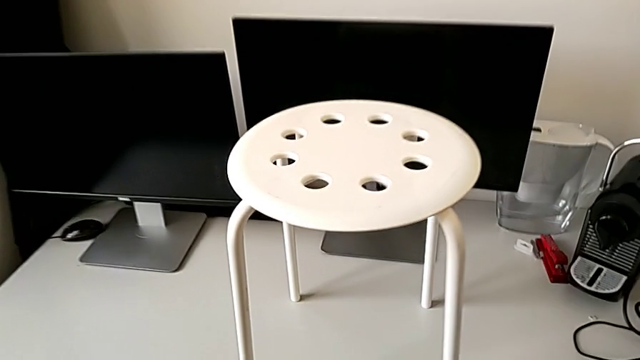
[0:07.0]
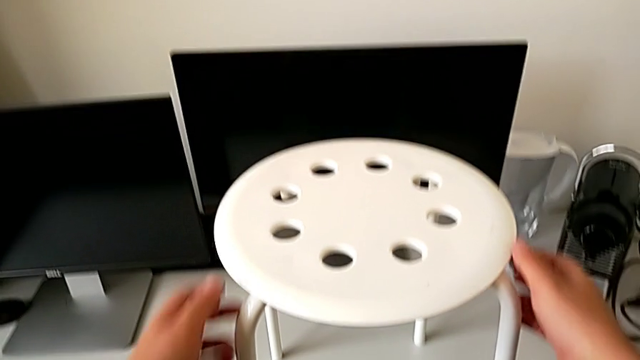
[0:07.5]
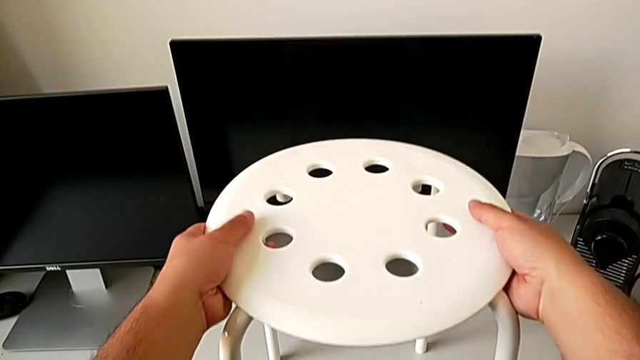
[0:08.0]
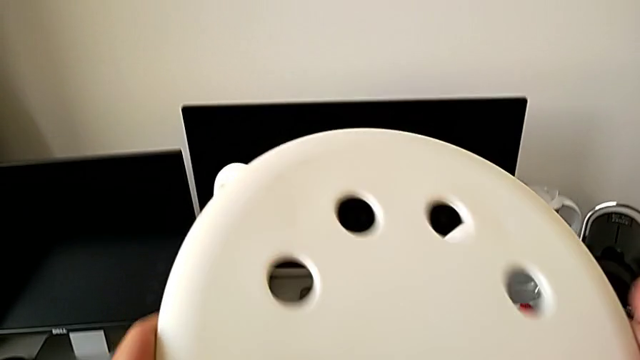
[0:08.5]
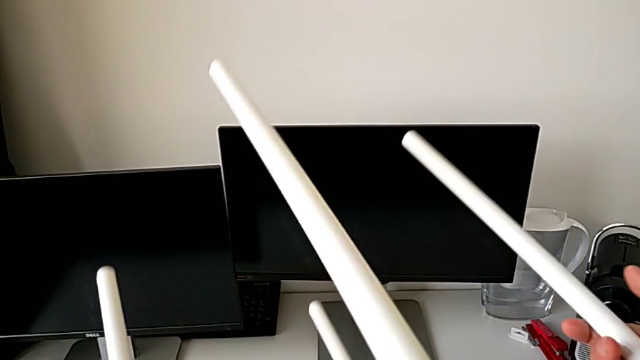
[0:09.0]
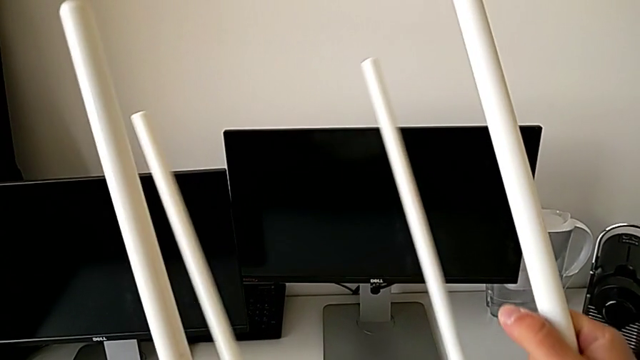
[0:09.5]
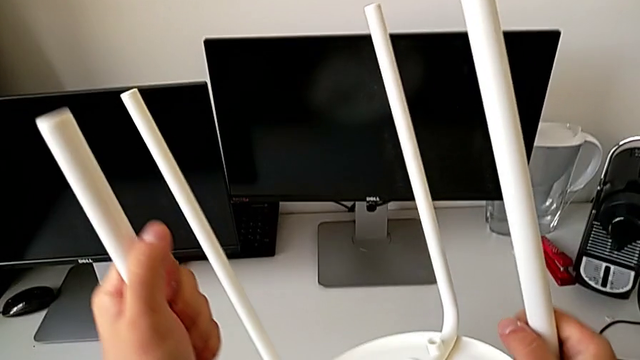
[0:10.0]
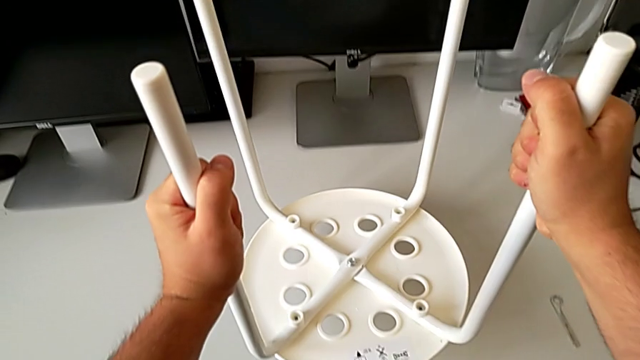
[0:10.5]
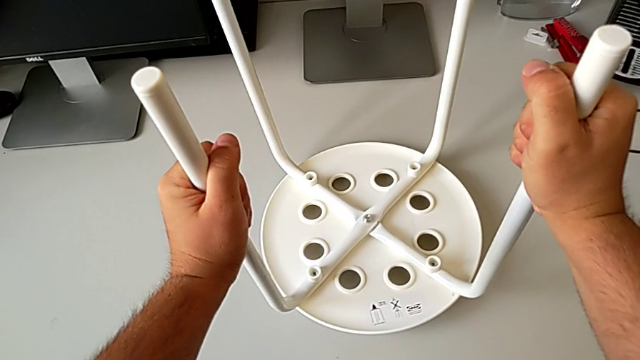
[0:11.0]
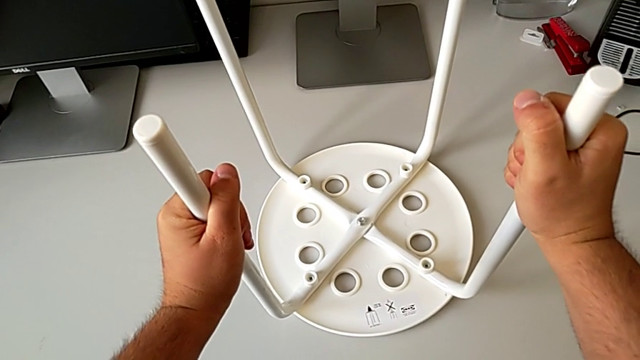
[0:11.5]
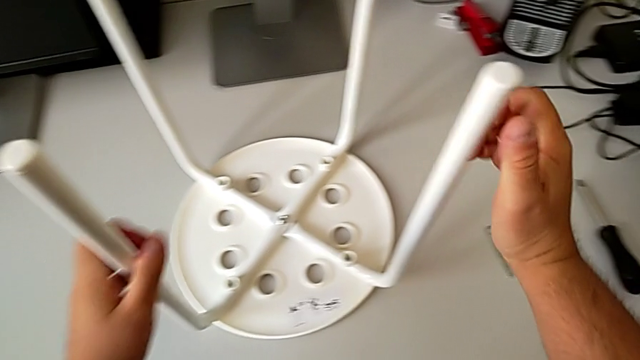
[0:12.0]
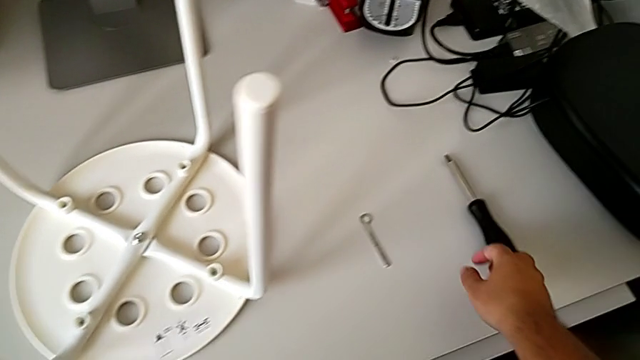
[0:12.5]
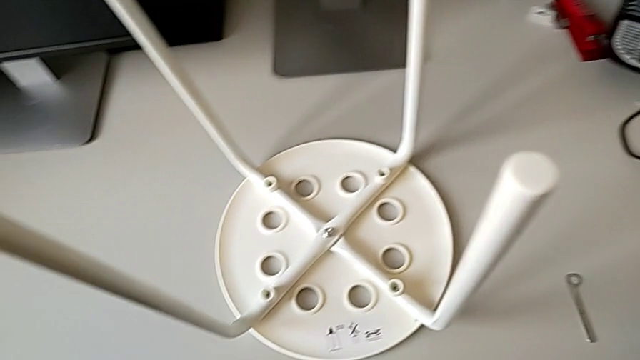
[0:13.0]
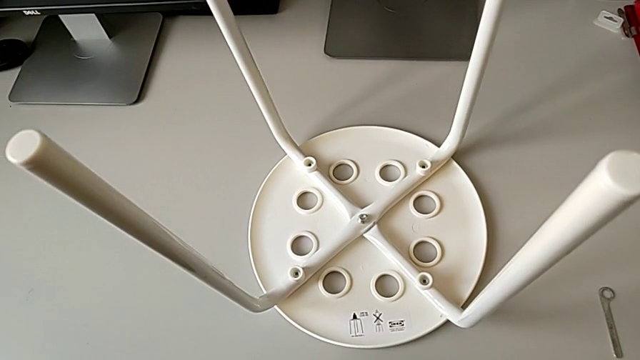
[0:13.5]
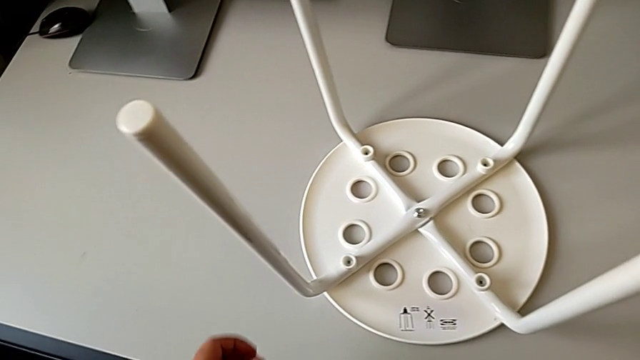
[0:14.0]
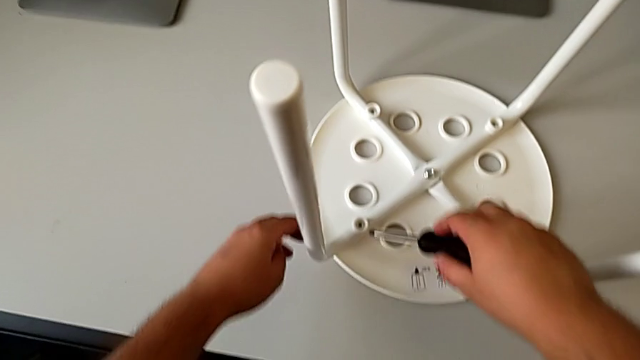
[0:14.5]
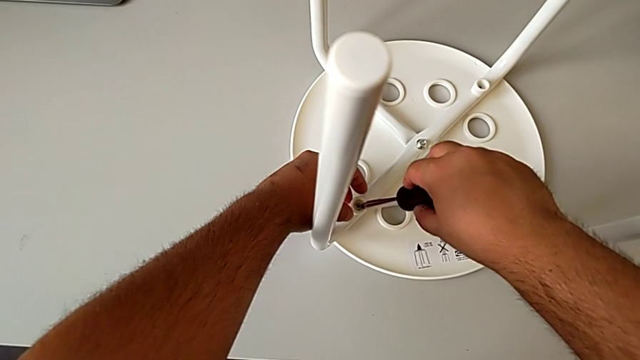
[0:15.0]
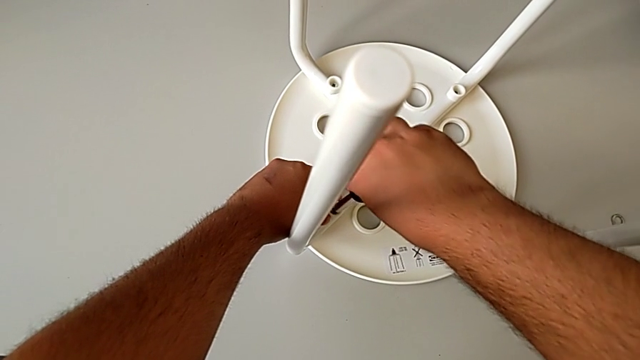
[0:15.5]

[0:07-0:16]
The camera wearer is unscrewing the first screw from the legs of the seat. They rotate the stool, place it, grab the screwdriver and insert it.

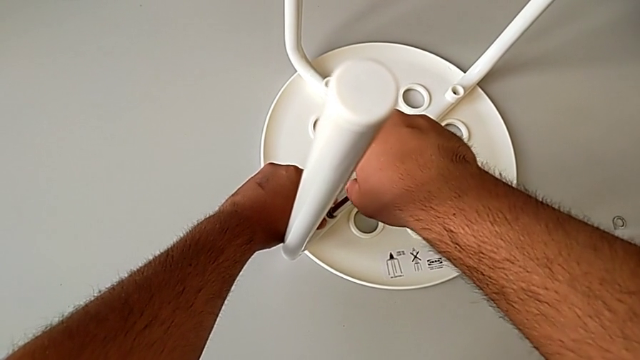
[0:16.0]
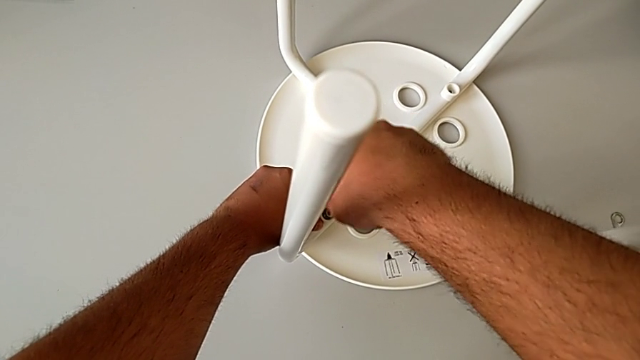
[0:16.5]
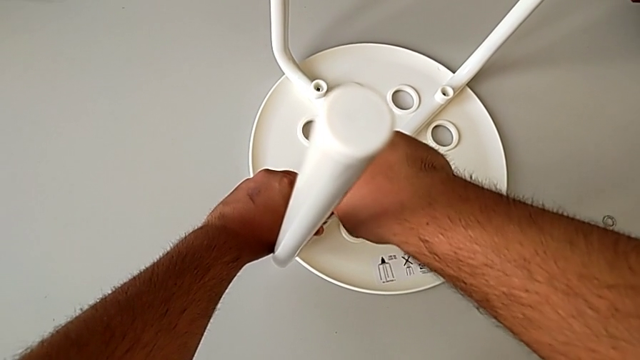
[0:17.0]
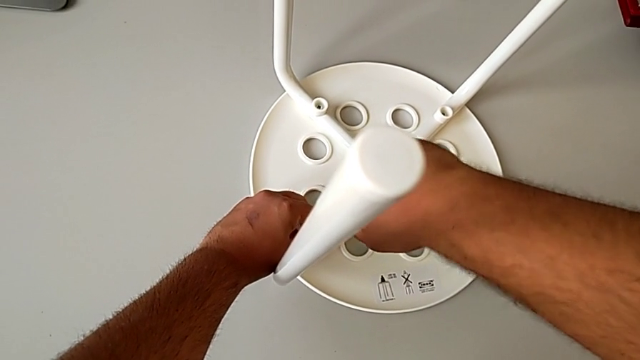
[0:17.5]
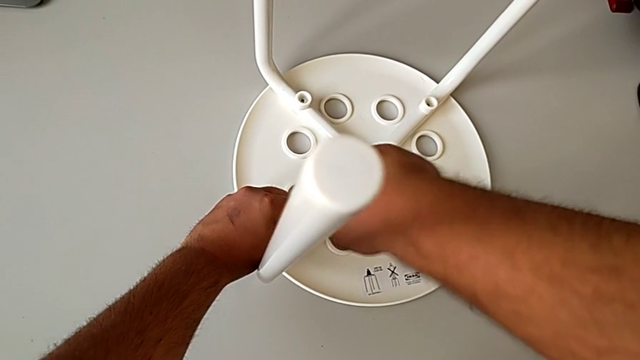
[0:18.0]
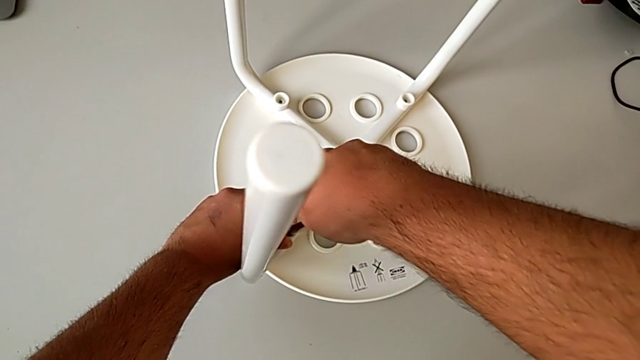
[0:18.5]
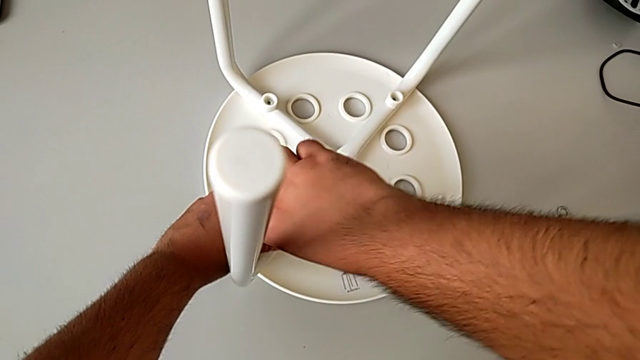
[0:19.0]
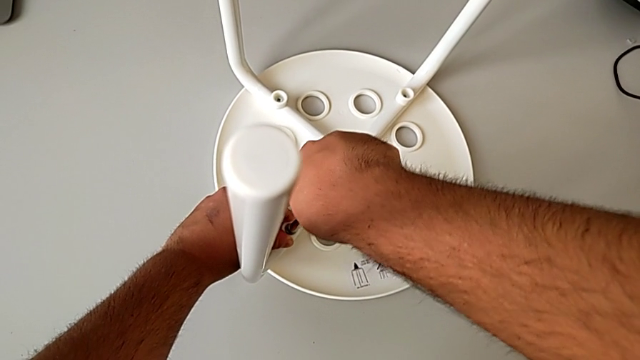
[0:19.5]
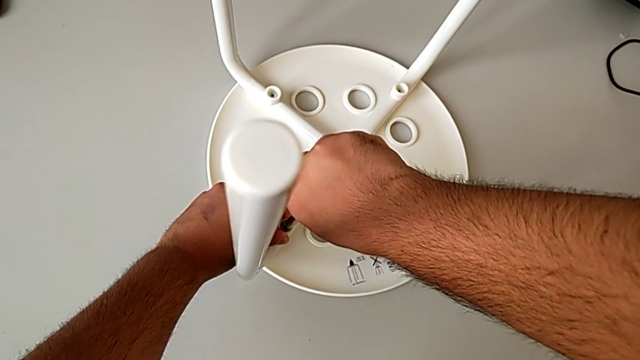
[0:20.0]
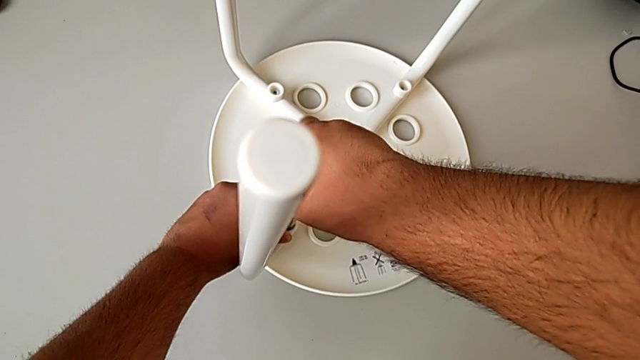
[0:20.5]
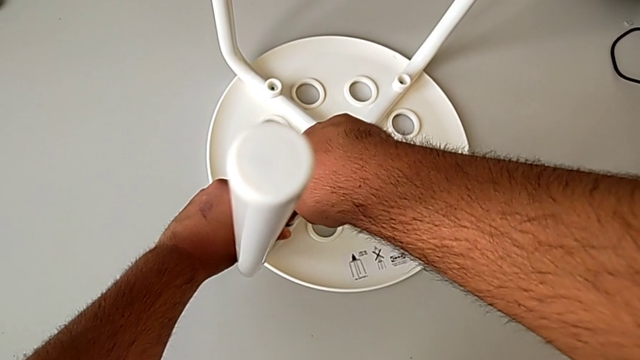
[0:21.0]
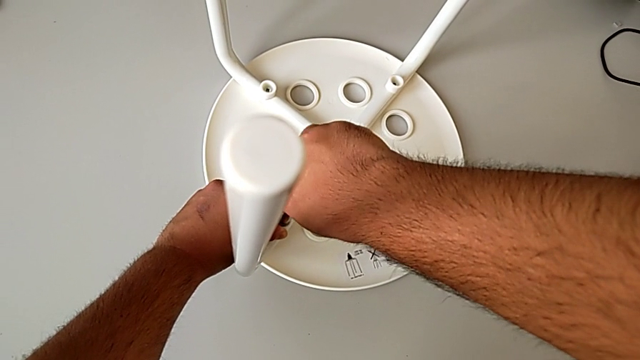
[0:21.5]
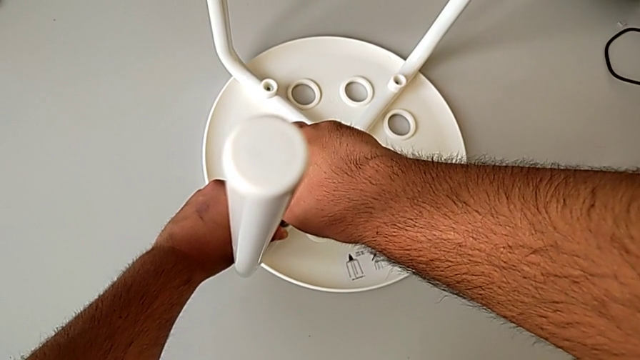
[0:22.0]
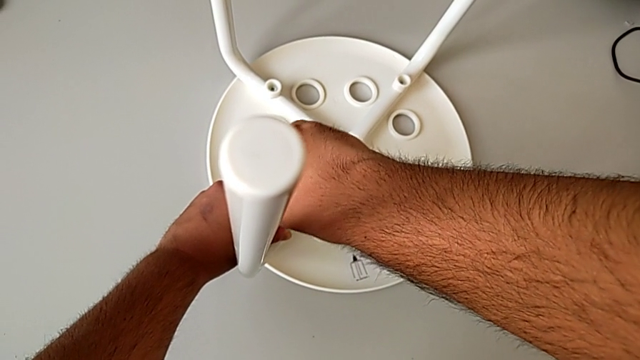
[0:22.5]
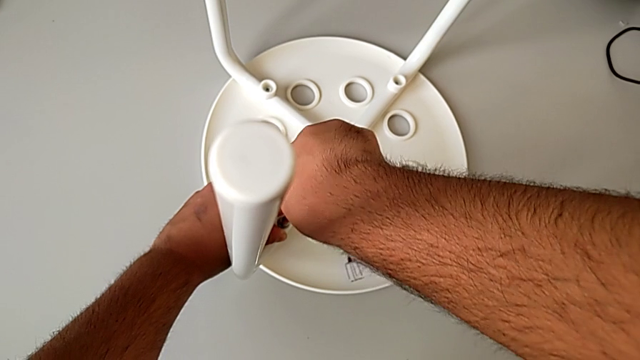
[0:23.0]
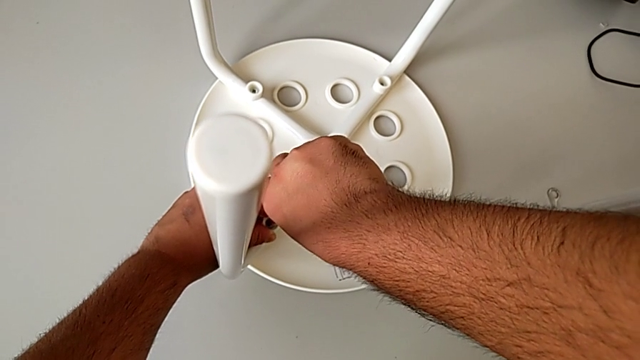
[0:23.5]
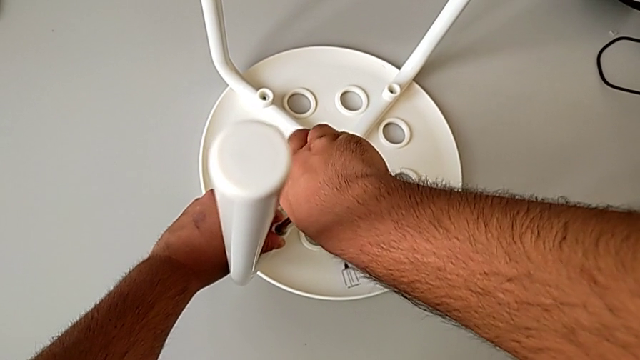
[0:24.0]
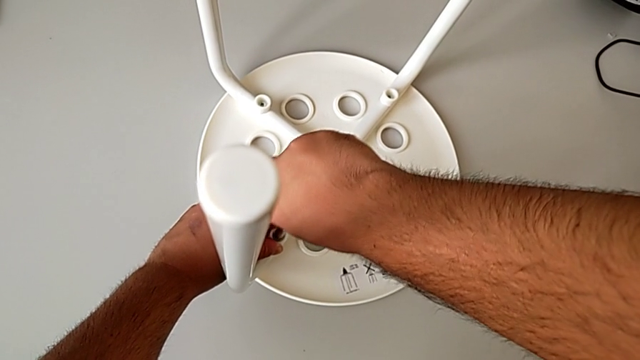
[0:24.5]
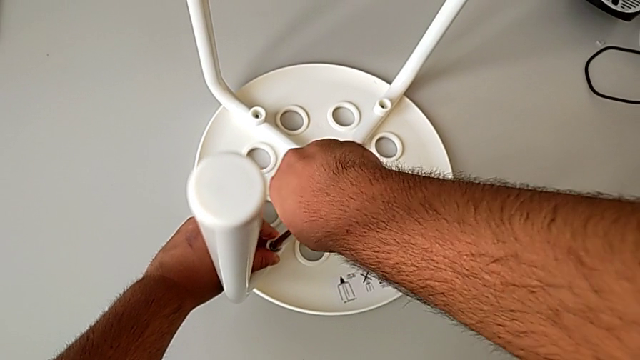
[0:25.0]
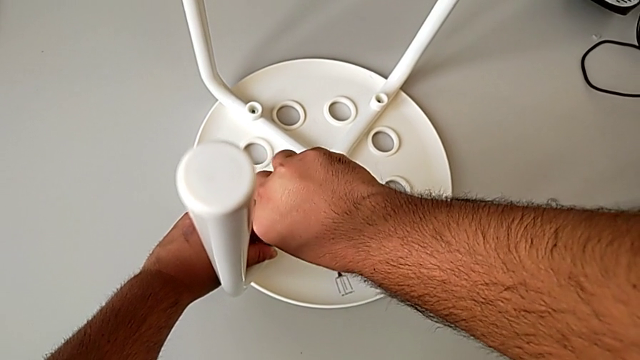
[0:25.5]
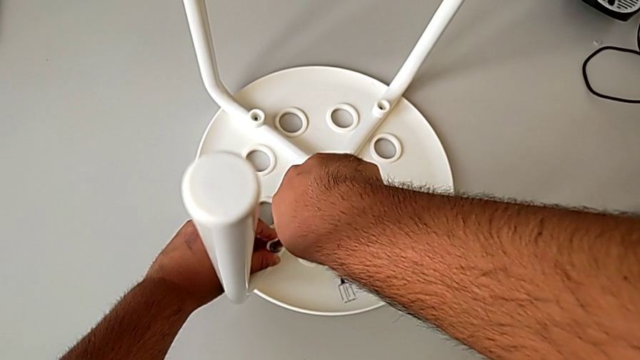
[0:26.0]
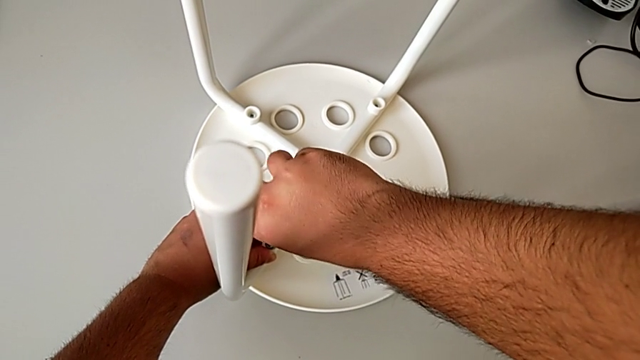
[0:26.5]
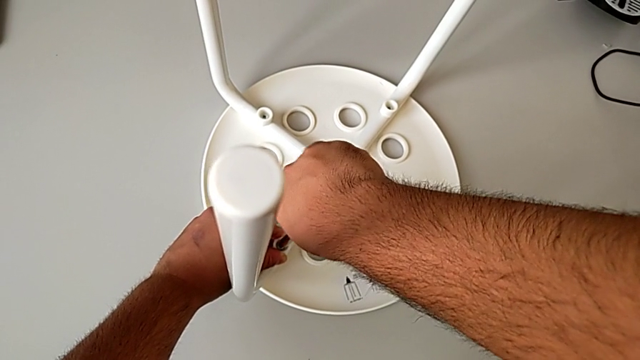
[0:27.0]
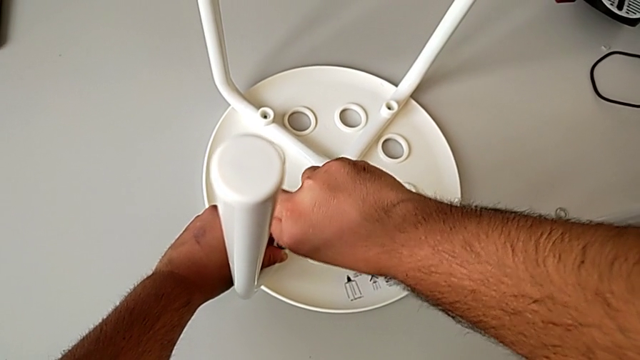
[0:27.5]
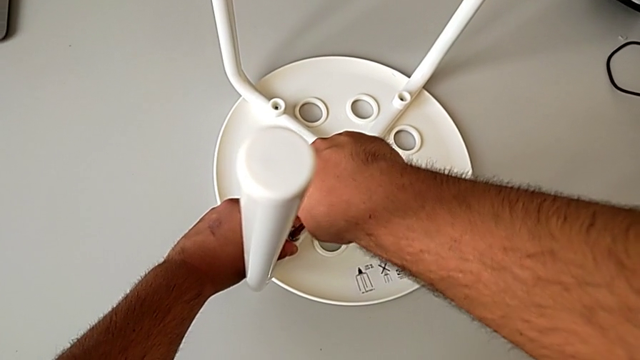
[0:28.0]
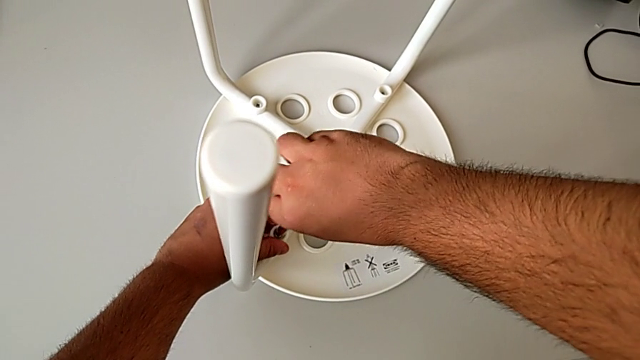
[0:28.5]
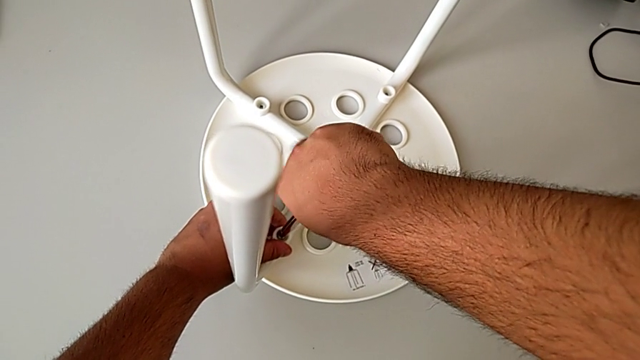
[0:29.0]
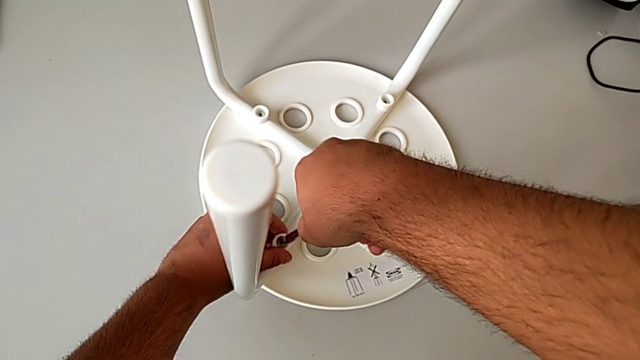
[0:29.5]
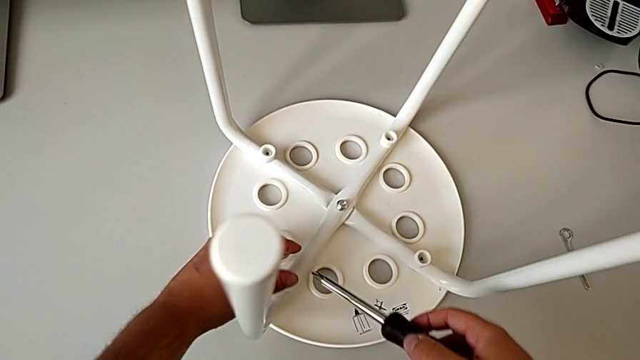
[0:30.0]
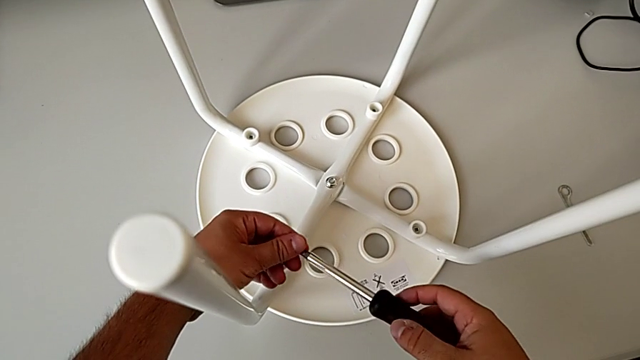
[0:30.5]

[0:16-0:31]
The camera wearer is unscrewing the first screw from the legs of the seat. They unscrew the first screw and withdraw the screwdriver.
